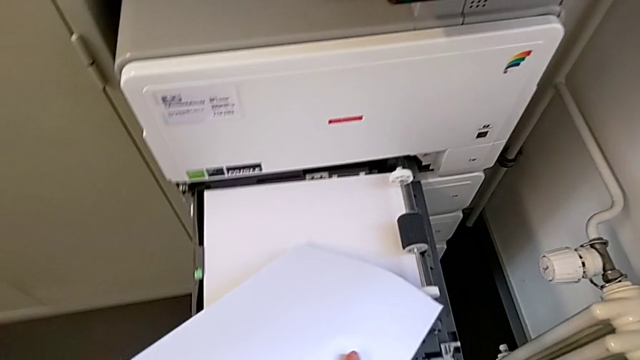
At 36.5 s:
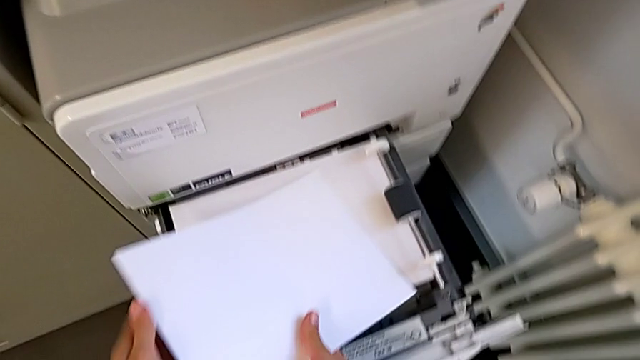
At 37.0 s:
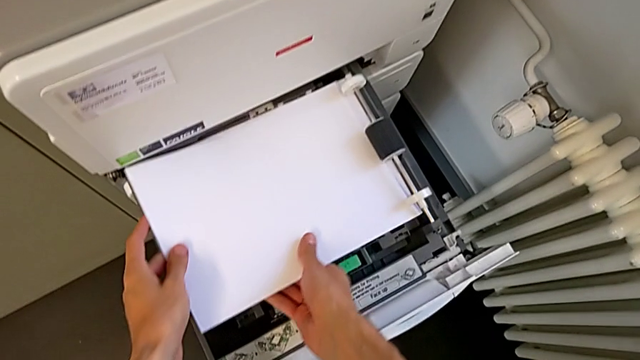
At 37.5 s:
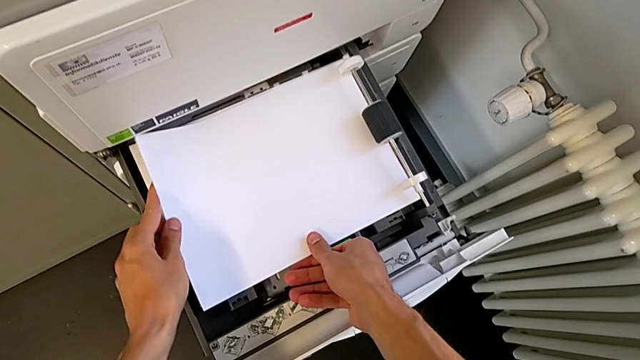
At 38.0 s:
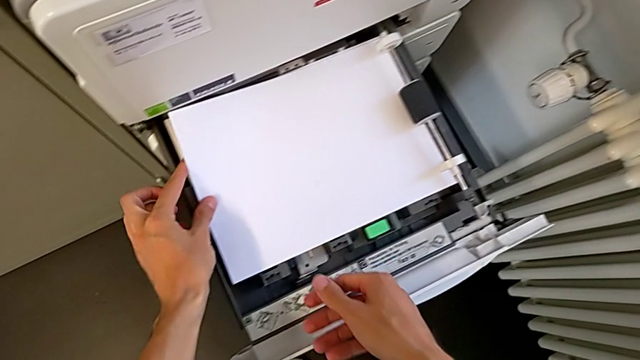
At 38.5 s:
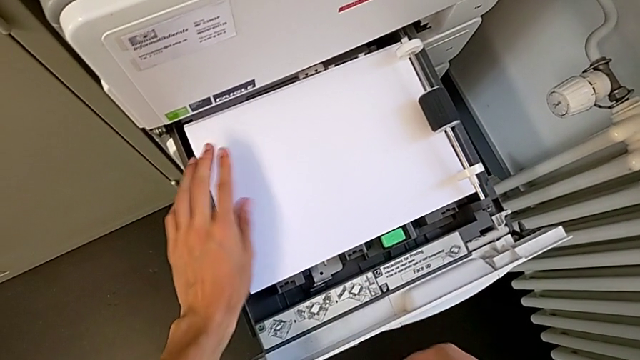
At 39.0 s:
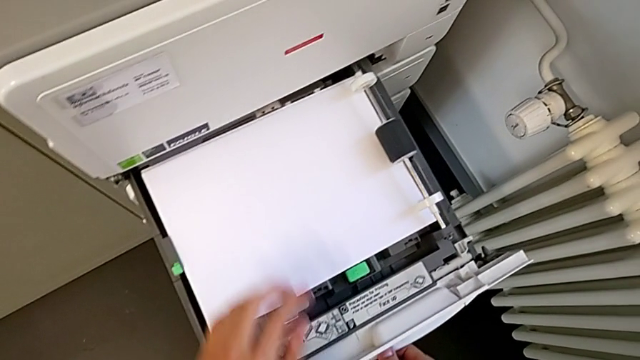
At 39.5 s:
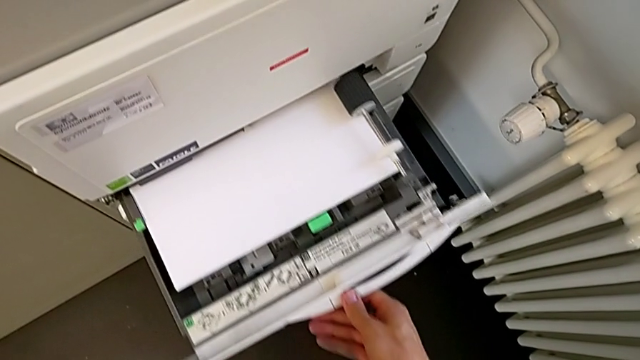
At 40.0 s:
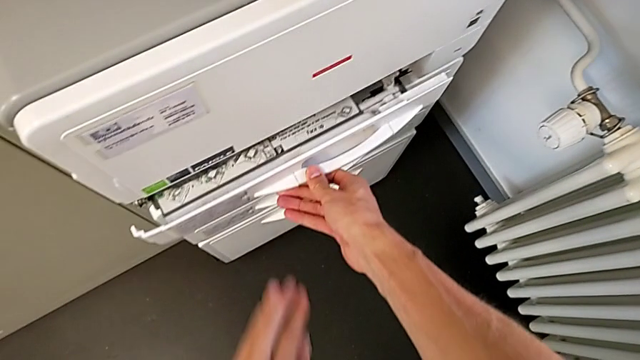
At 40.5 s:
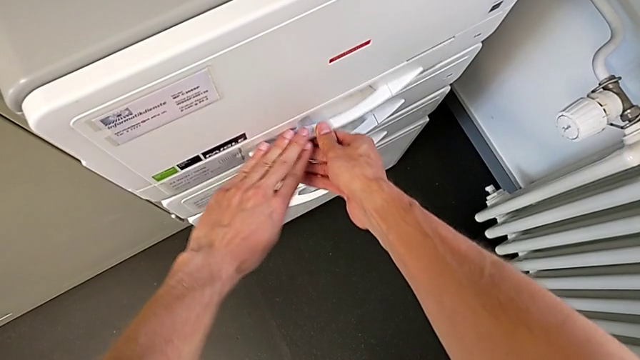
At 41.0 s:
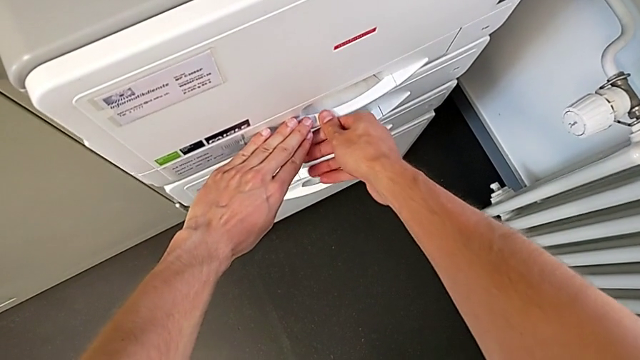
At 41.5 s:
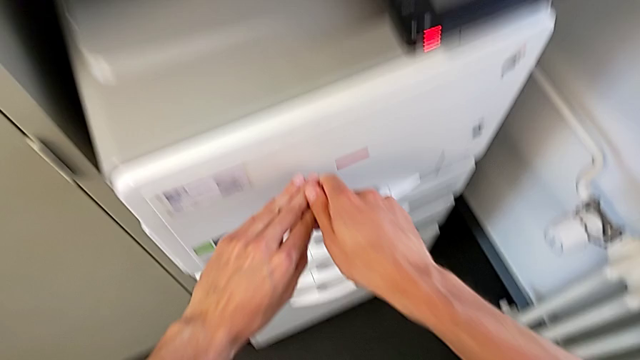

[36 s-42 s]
The camera wearer is loading paper into the paper tray. They load the paper stack, align it and close the paper tray.

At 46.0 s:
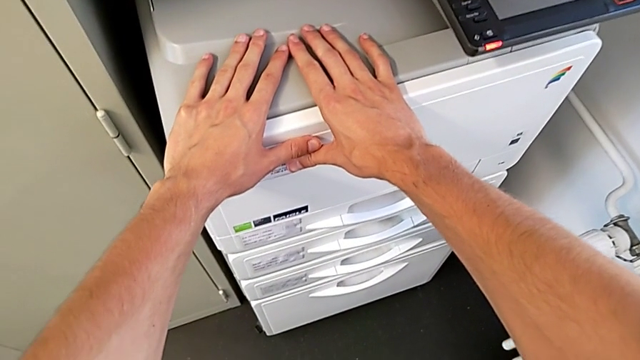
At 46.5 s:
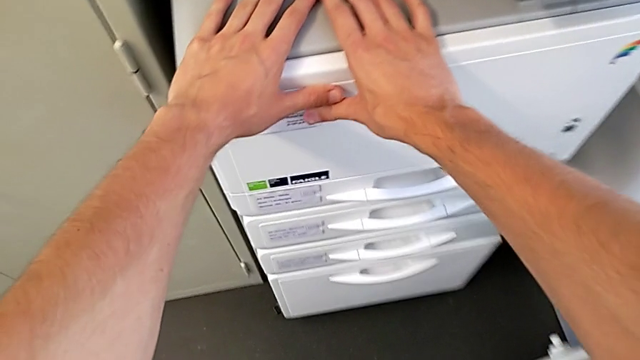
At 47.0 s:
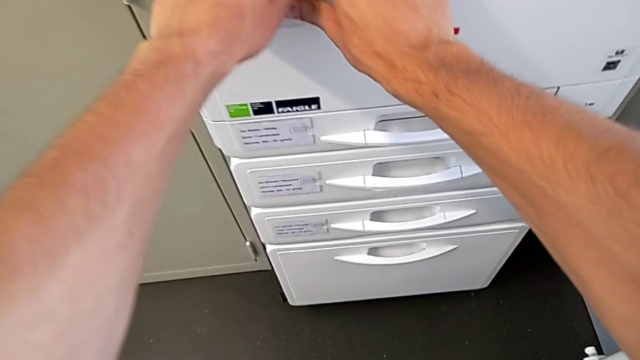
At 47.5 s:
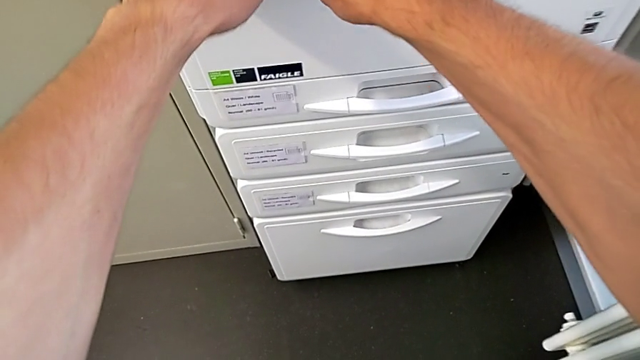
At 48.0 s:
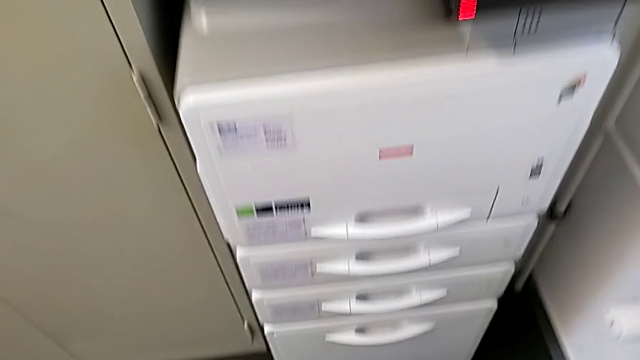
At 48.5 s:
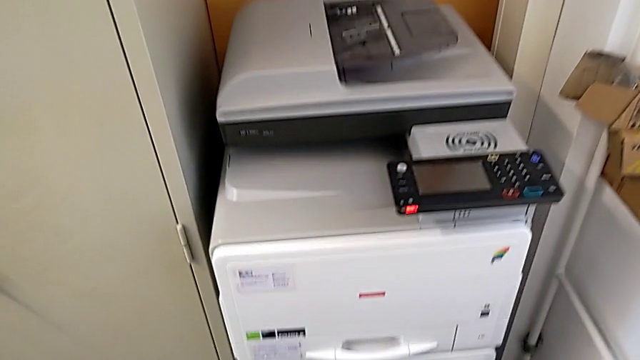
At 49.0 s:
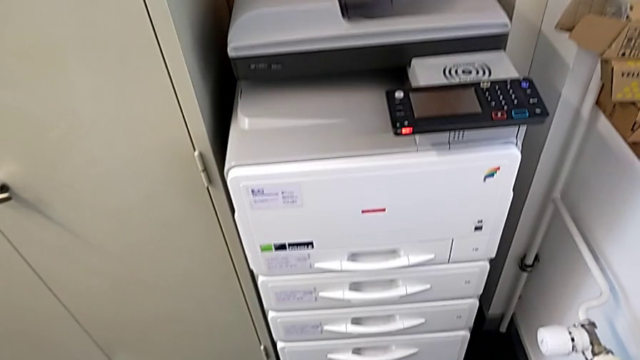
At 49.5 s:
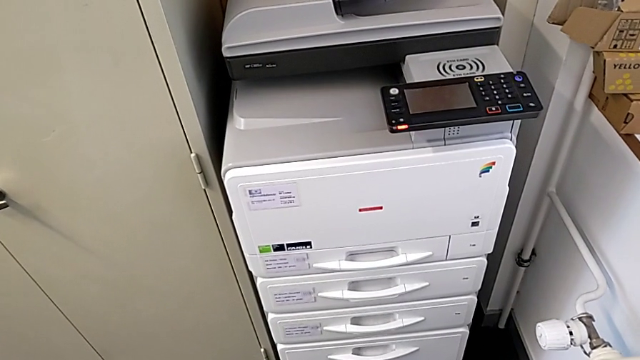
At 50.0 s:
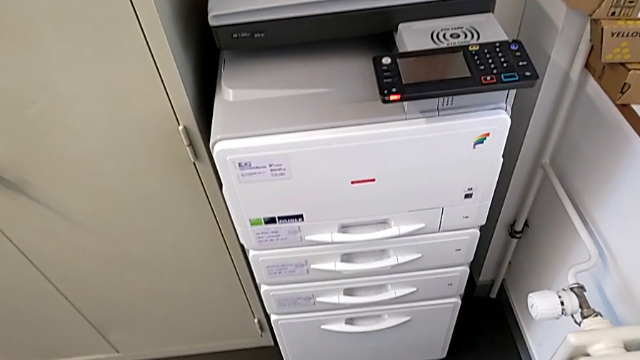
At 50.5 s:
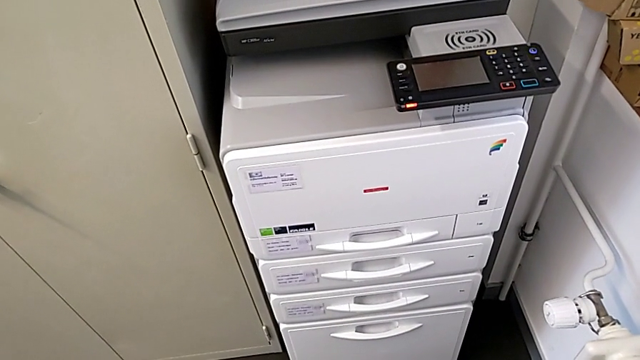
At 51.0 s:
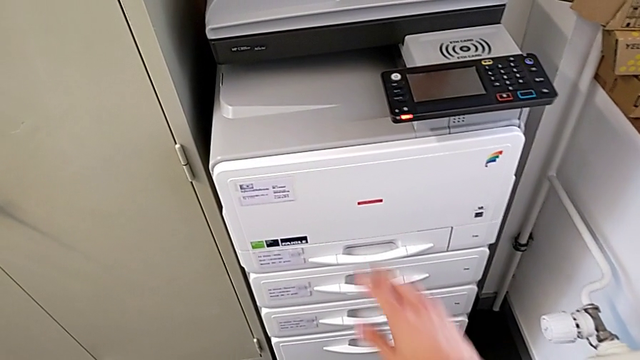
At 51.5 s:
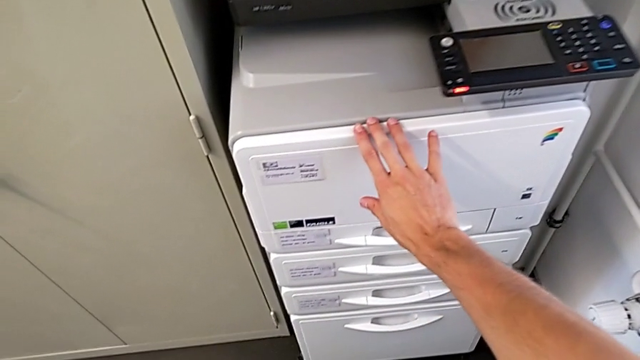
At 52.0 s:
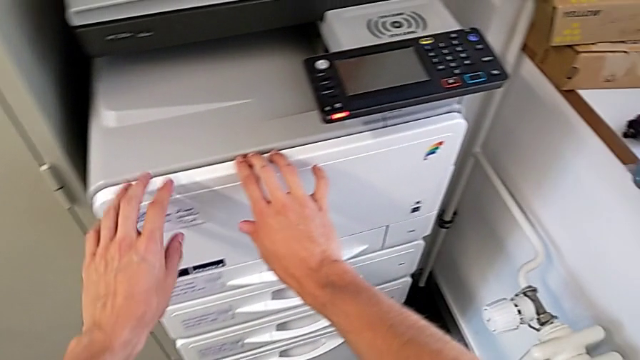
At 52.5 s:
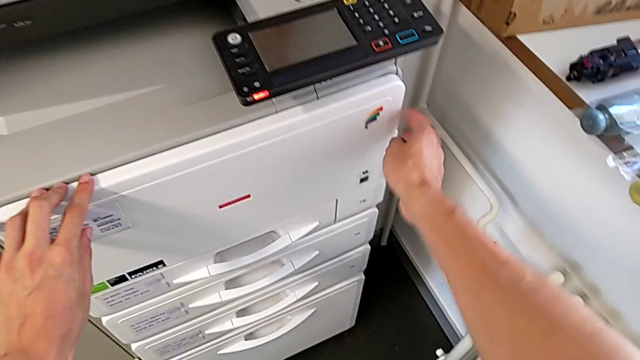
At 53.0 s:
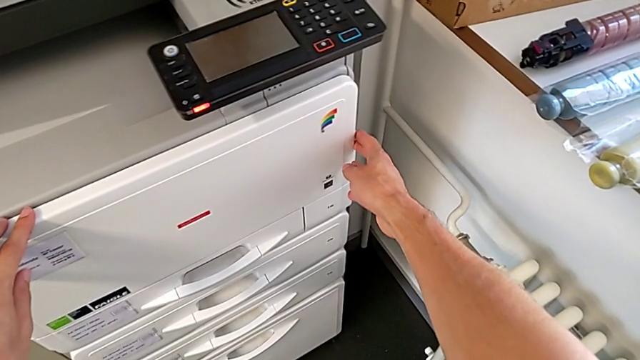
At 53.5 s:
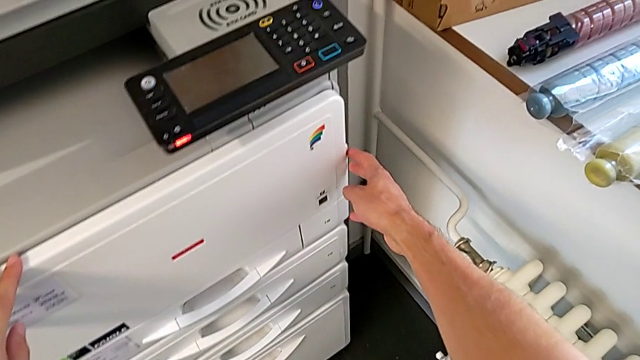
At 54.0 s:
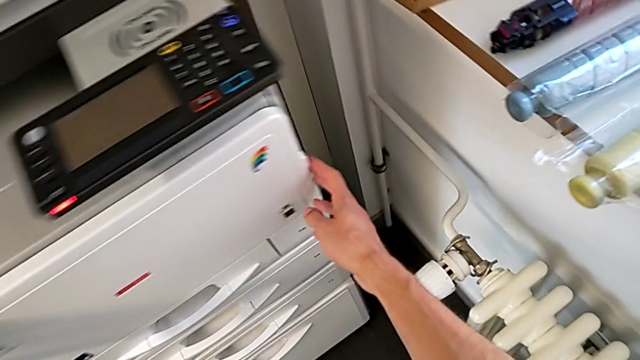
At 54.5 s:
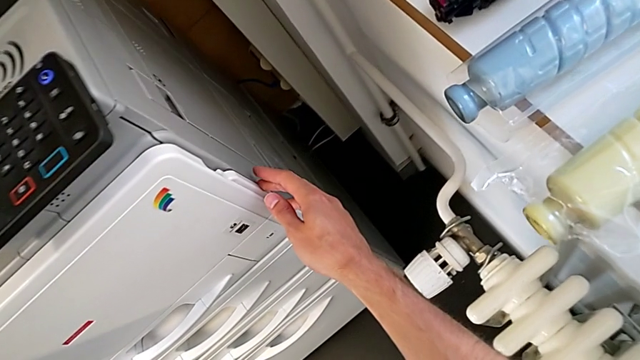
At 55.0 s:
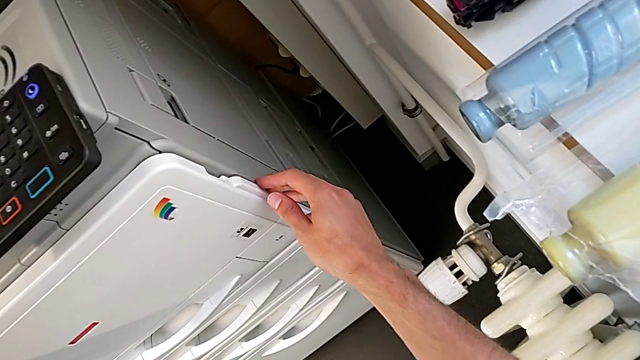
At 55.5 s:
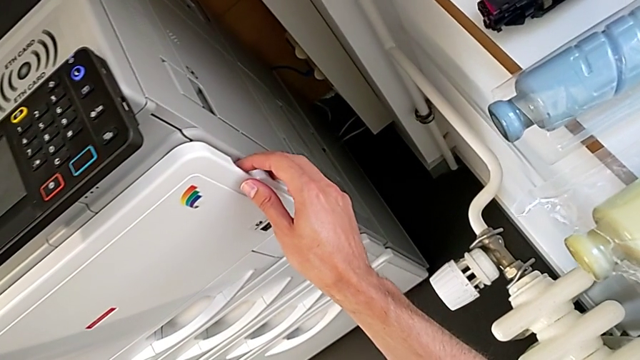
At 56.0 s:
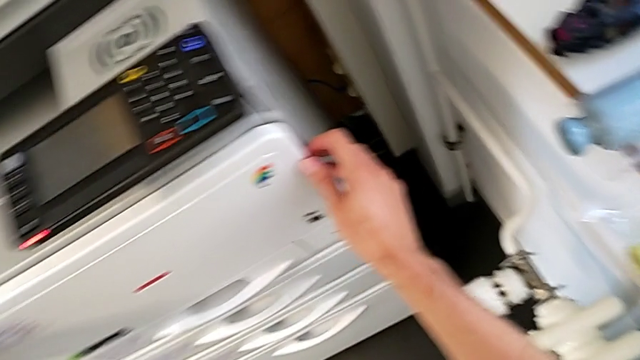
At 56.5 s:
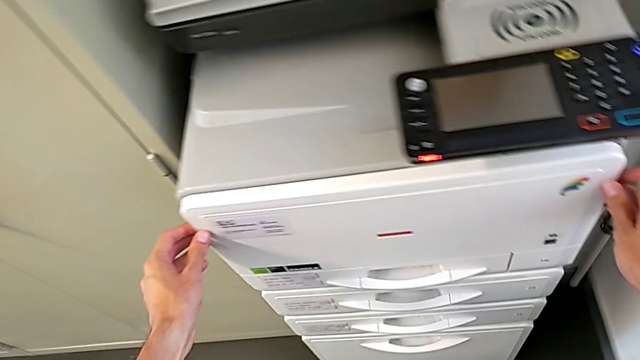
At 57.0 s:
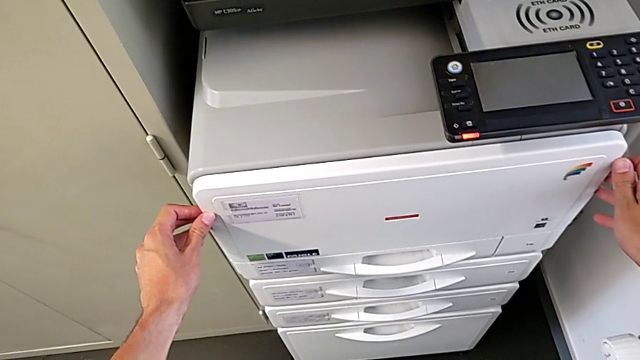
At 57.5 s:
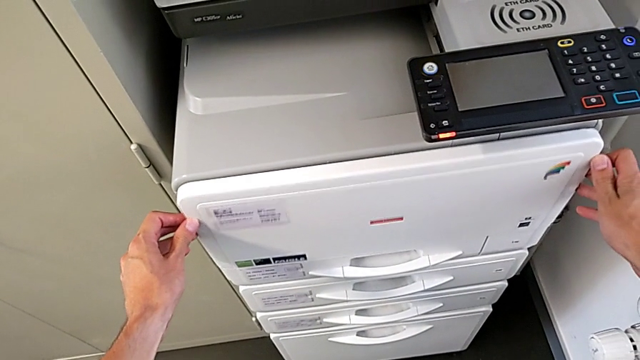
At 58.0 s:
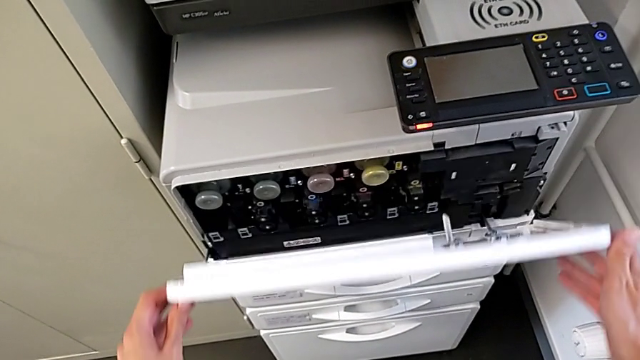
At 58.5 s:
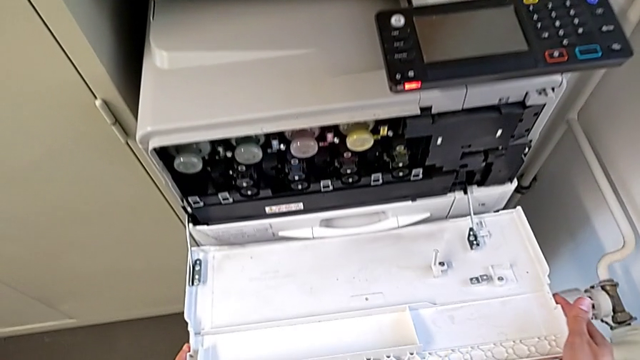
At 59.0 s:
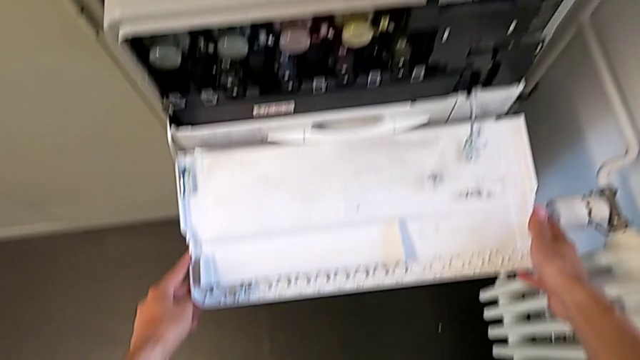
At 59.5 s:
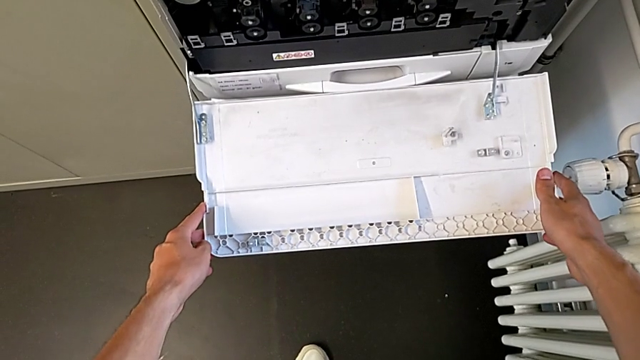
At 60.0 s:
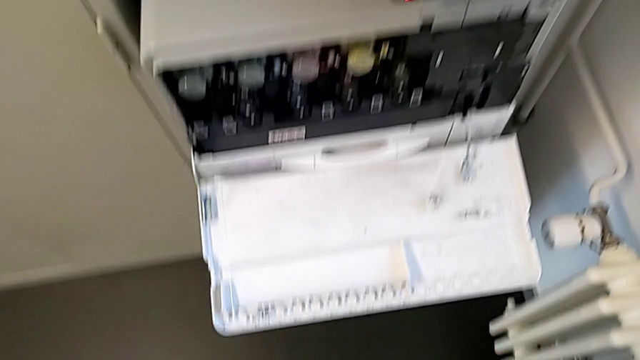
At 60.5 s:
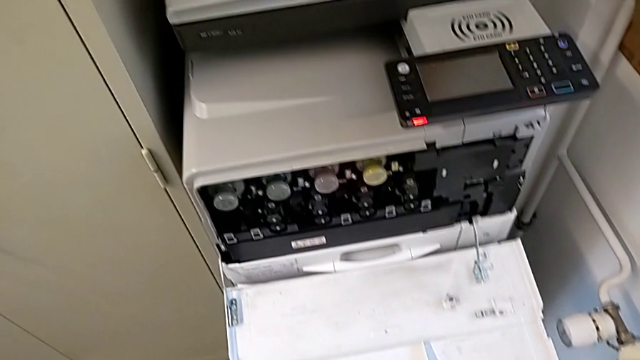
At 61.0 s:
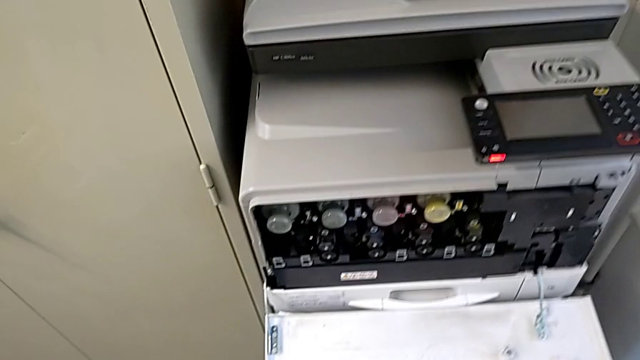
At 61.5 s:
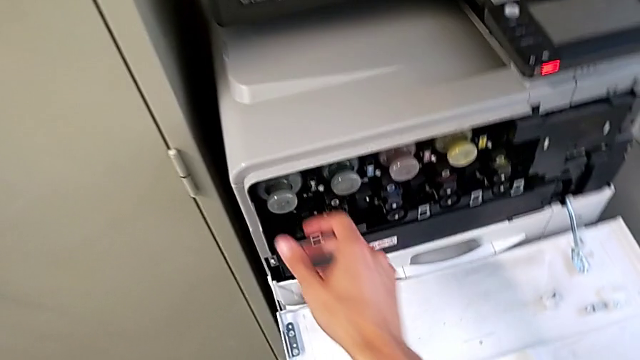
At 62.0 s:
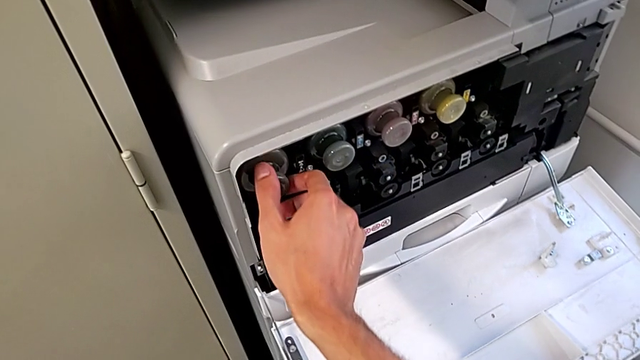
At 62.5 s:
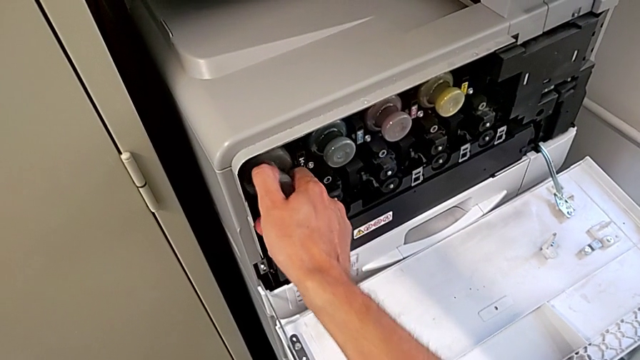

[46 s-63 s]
The camera wearer is shifting the black ink cartridge. They grab the cartridge gate, wrongly inspect it, grab the cartridge gate, open it and grab the gray ink cartridge.
